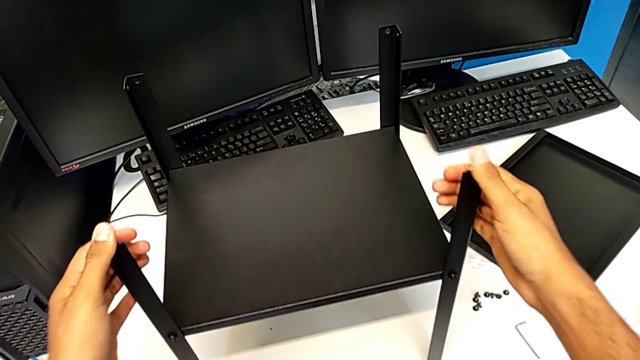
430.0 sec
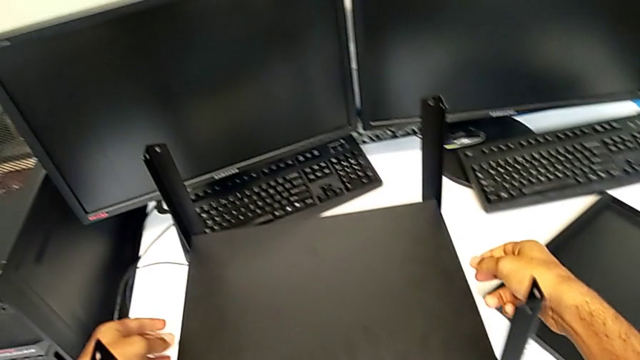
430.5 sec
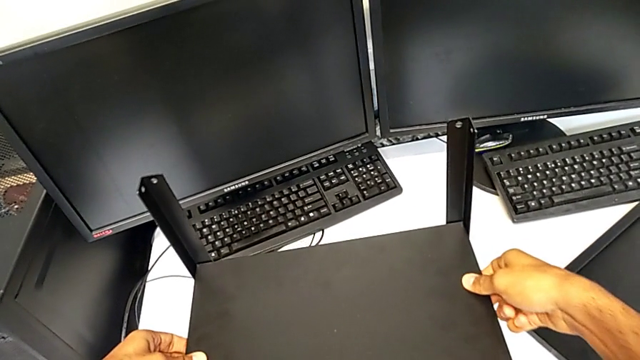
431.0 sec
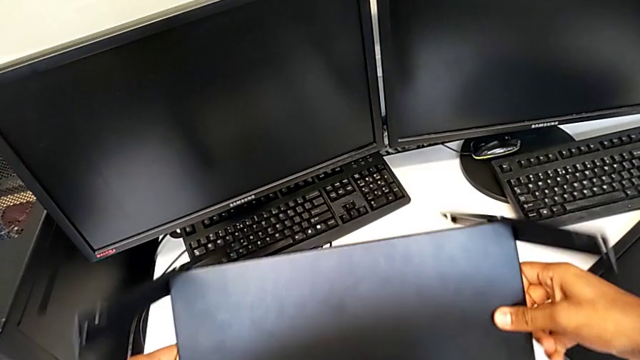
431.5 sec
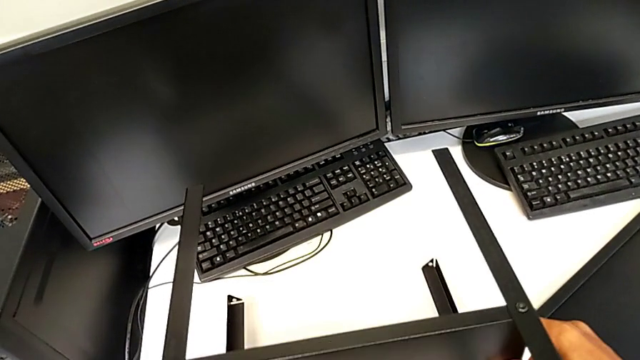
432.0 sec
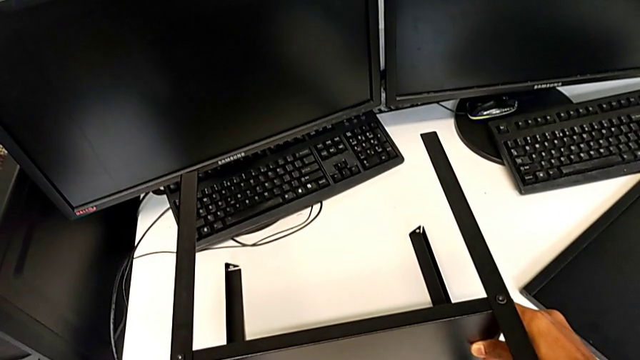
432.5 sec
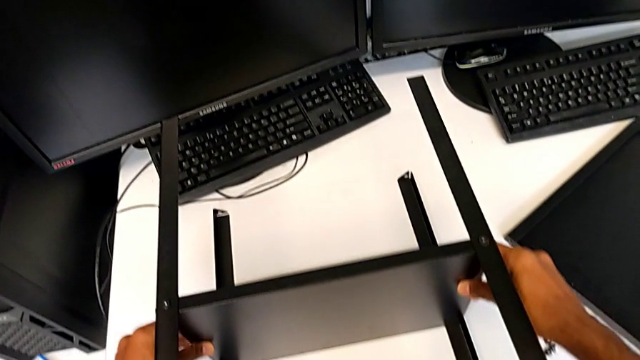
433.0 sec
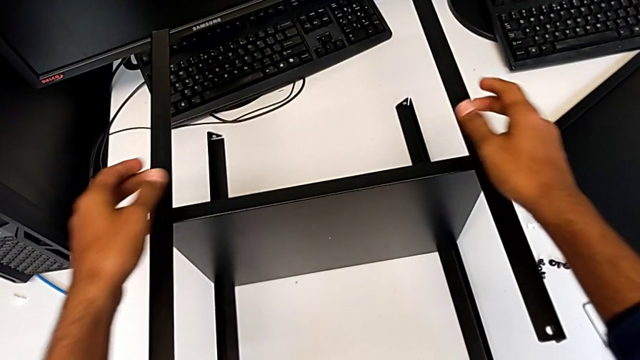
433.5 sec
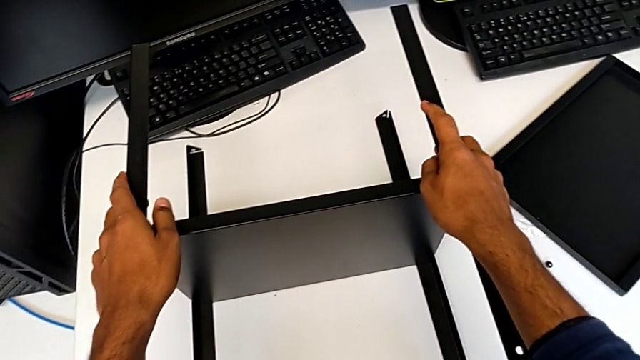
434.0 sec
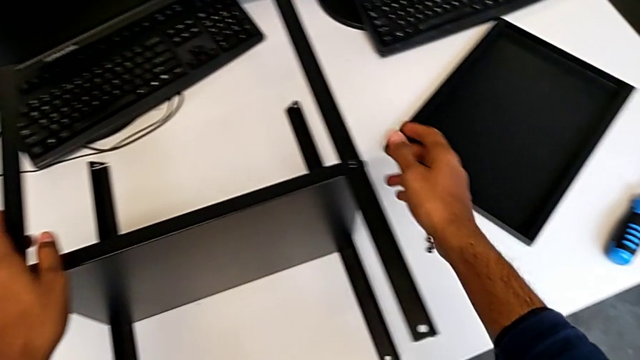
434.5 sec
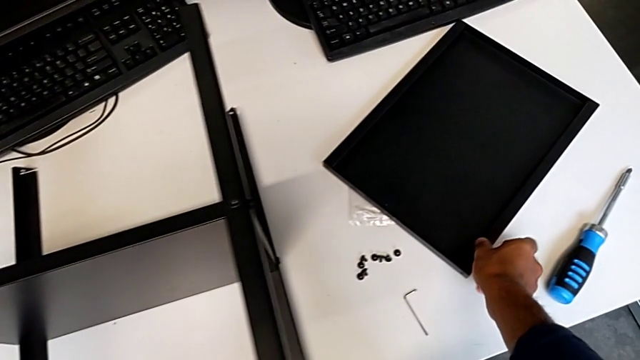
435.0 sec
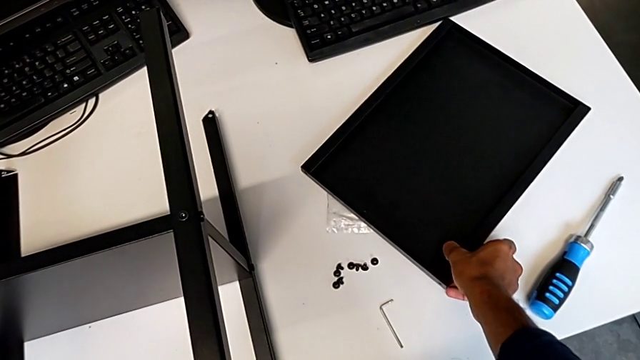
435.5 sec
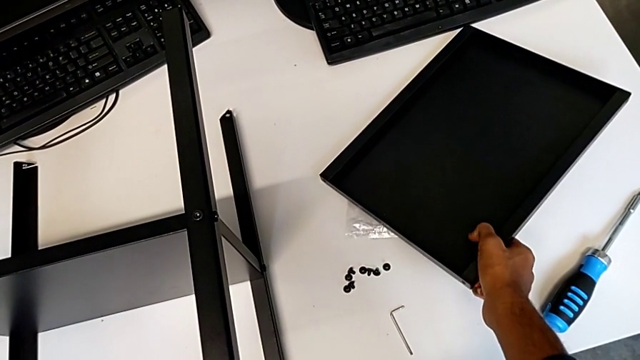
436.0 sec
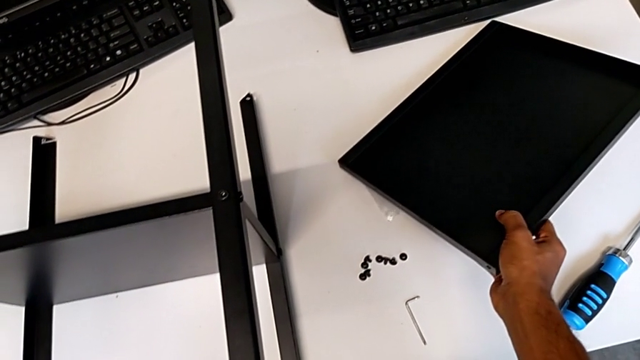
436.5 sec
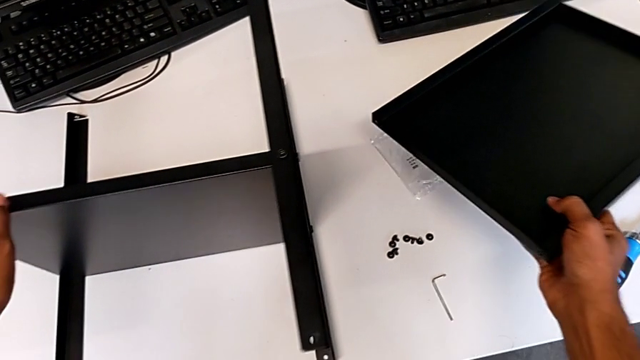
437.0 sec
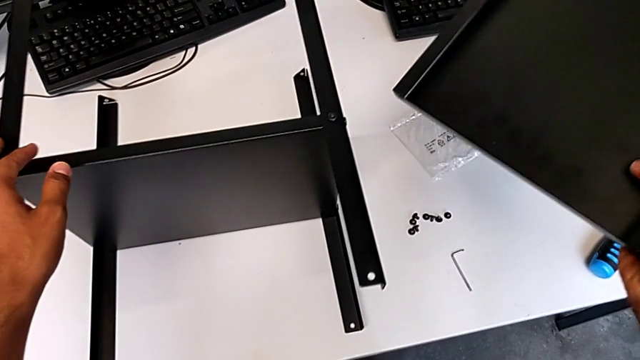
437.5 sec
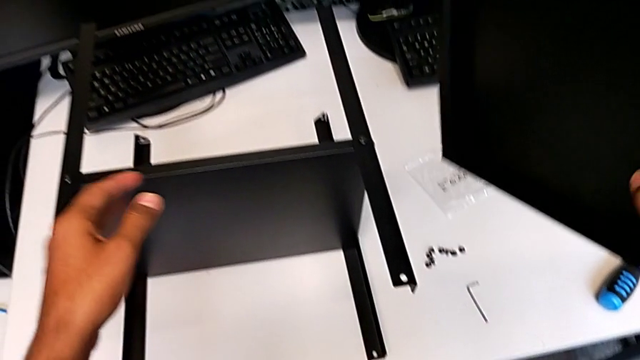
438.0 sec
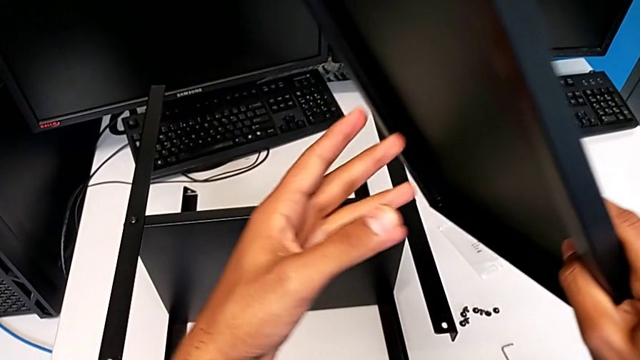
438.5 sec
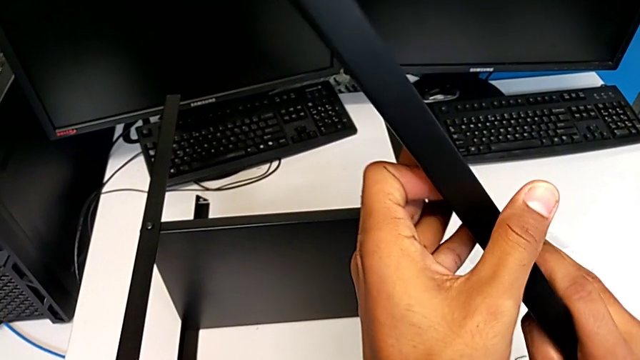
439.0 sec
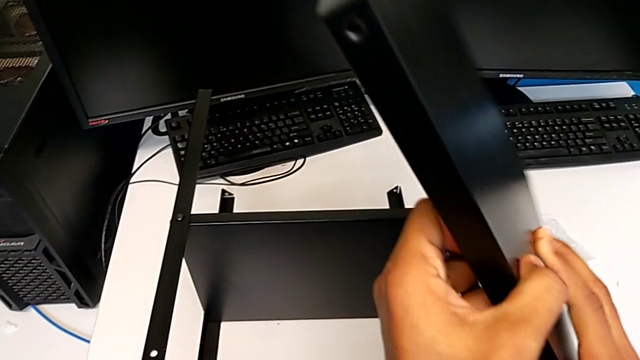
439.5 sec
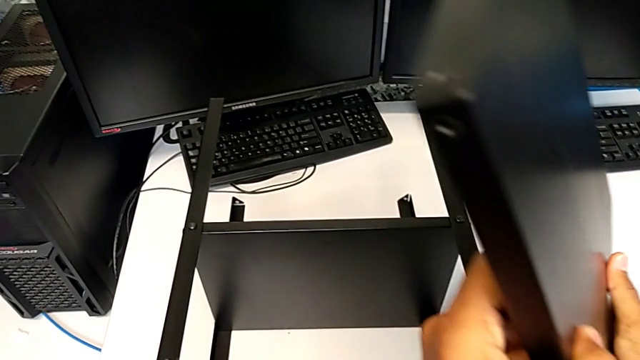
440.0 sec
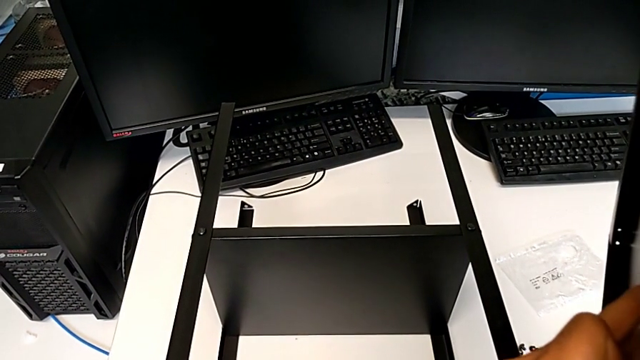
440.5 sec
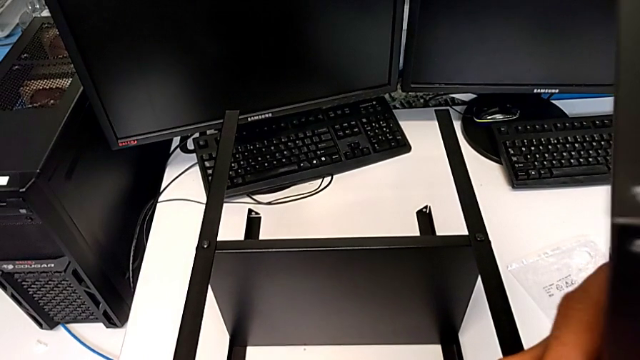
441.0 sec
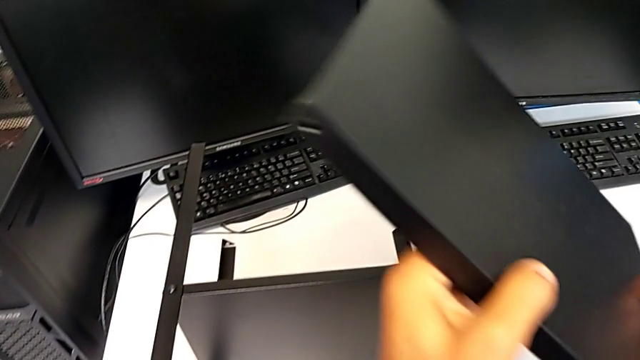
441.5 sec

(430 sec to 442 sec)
The camera wearer is placing the top table between the legs. They keep wrongly flipping the tray and grab the top tray.

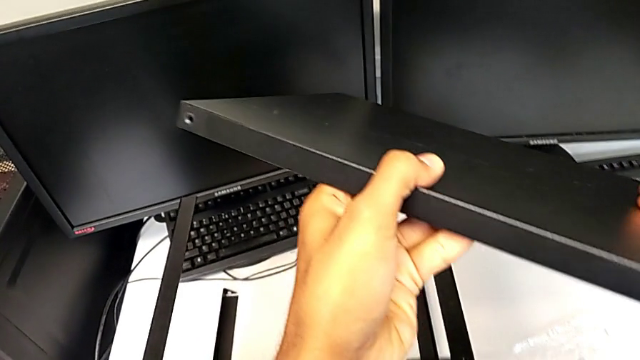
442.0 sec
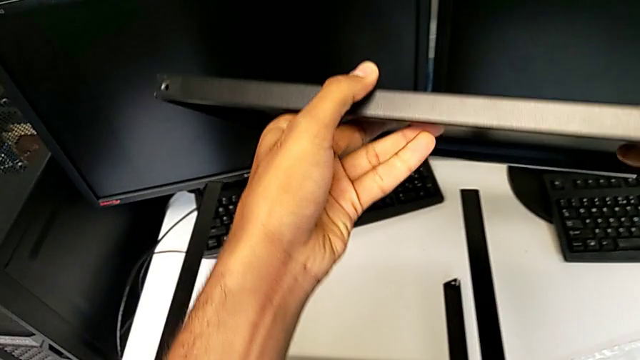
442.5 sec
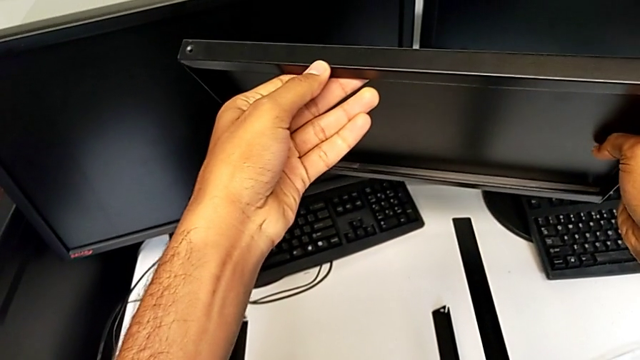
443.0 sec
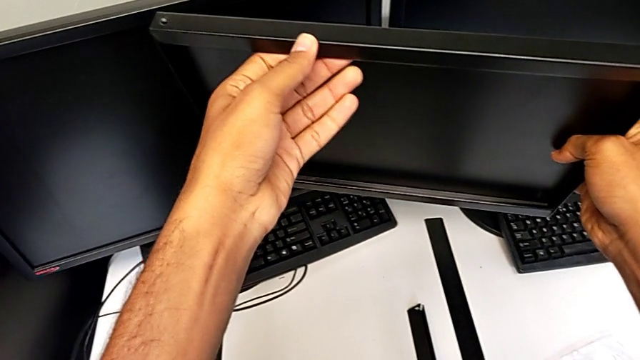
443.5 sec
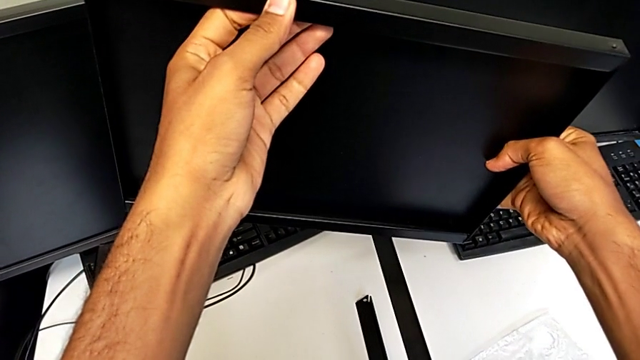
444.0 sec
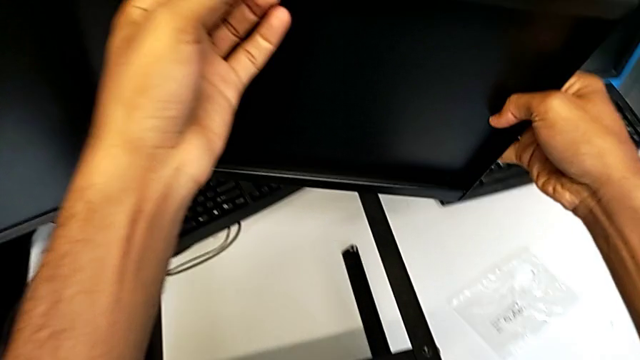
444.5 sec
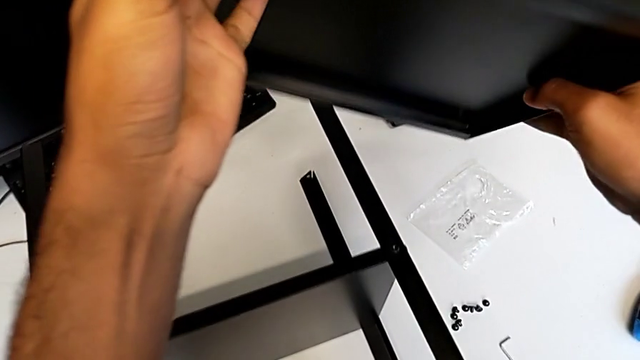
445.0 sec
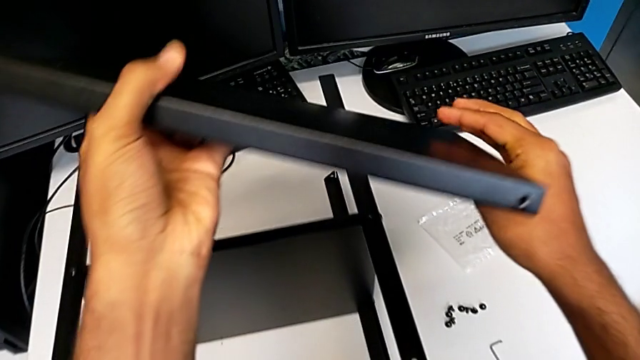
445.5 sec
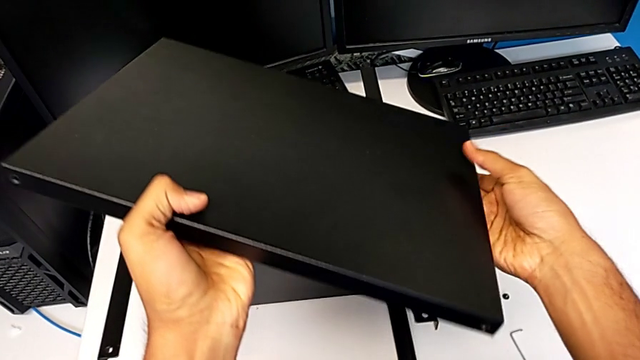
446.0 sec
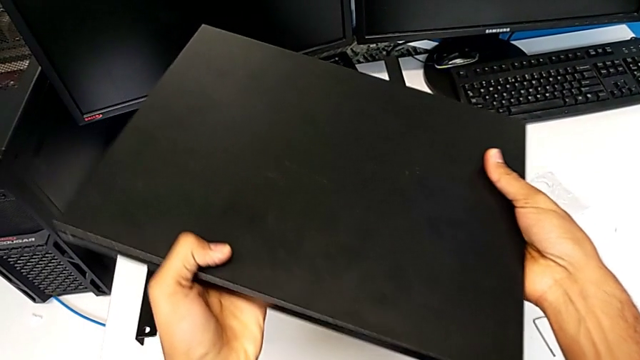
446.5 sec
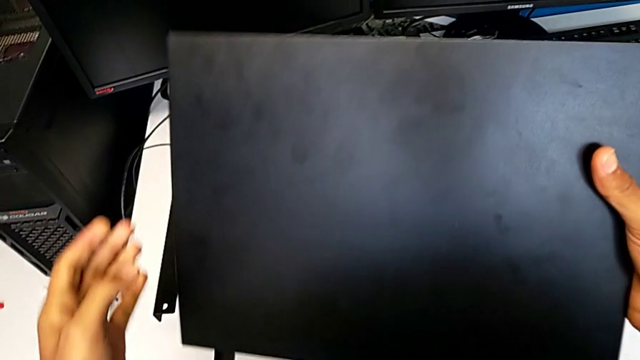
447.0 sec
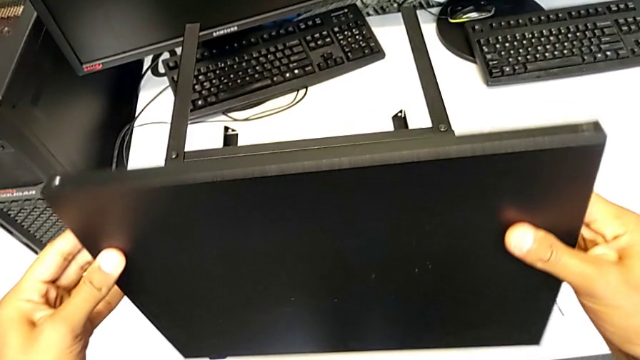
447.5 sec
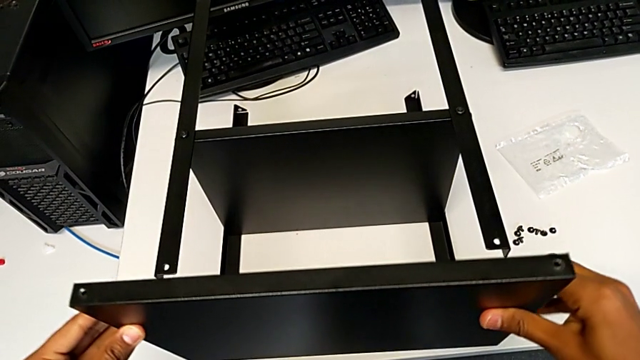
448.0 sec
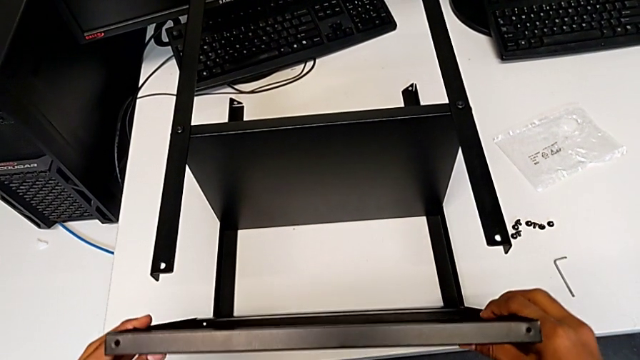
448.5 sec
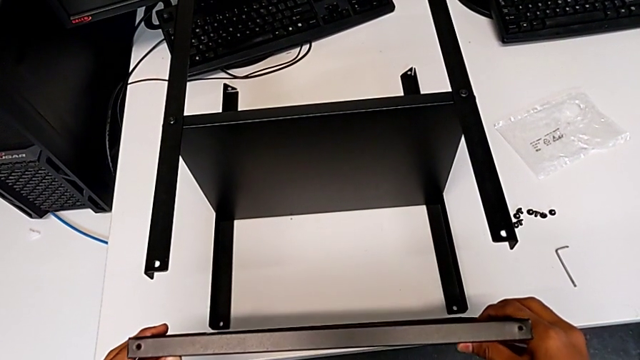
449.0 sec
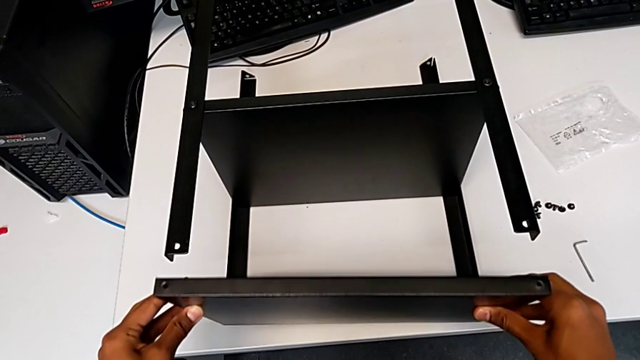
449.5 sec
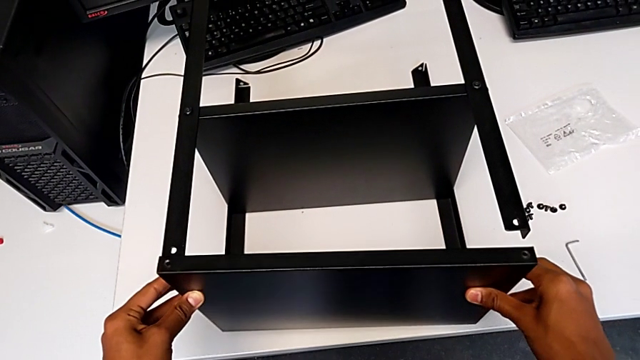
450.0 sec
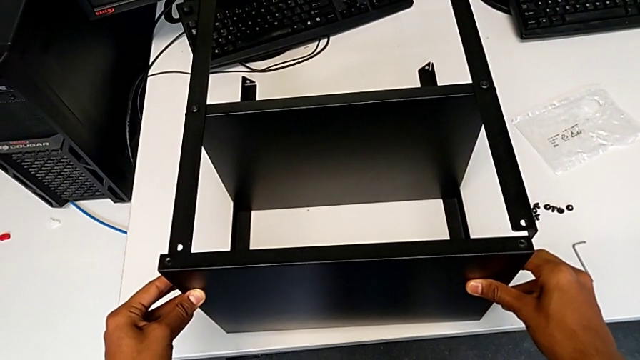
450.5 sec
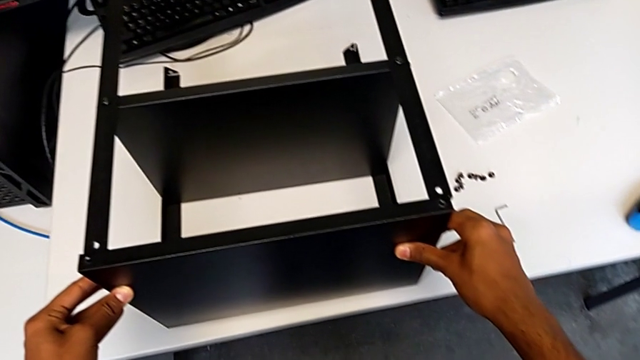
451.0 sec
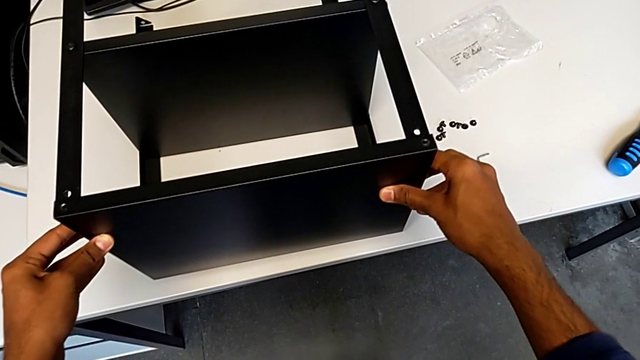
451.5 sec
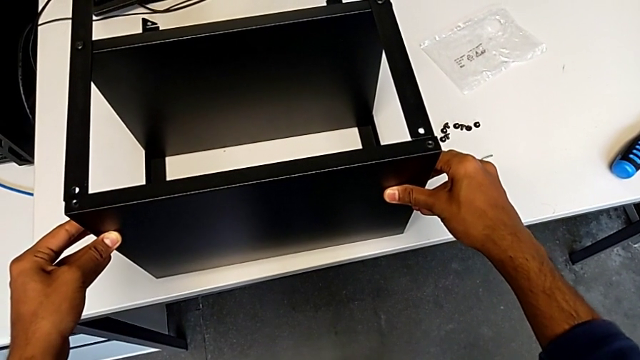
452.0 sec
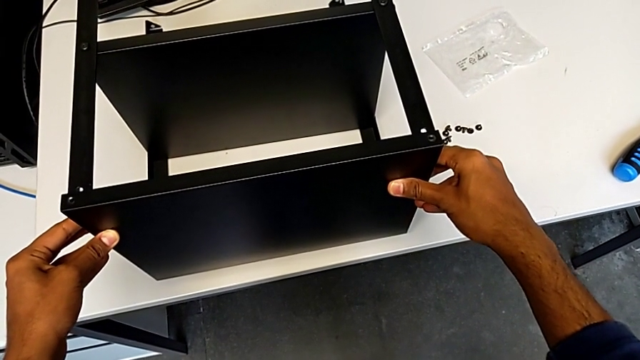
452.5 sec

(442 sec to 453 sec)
The camera wearer is placing the top table between the legs. They inspect the top tray and begin to insert the top tray.
